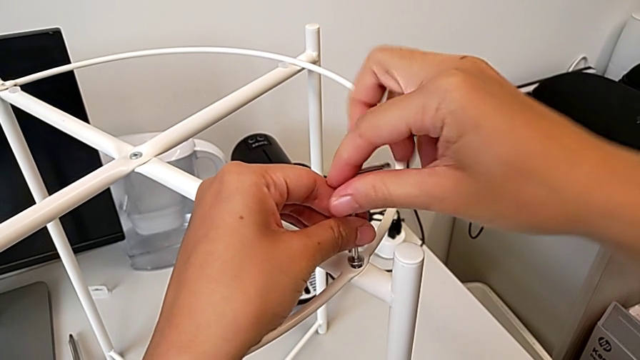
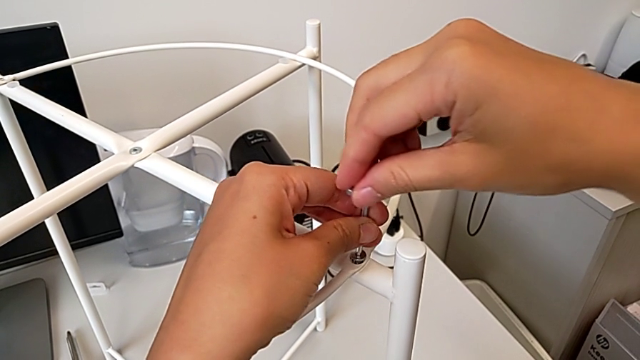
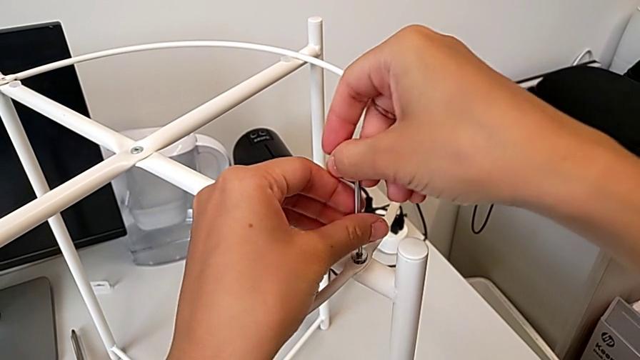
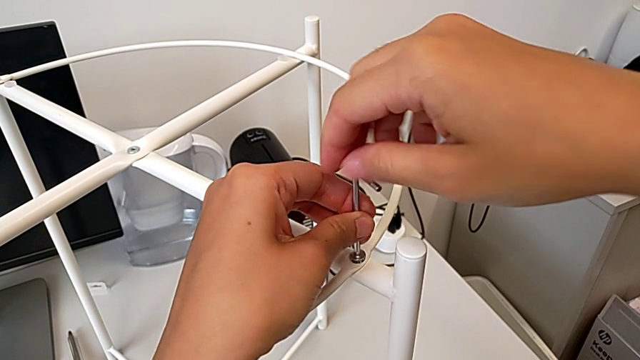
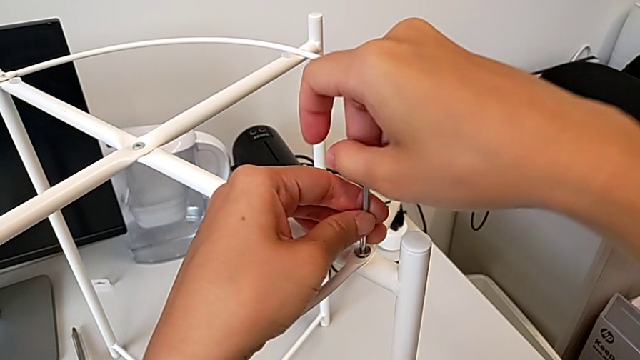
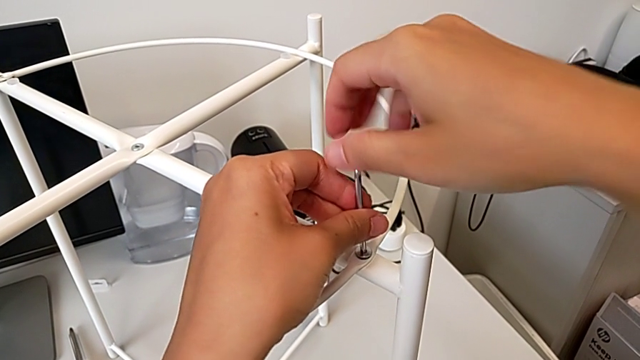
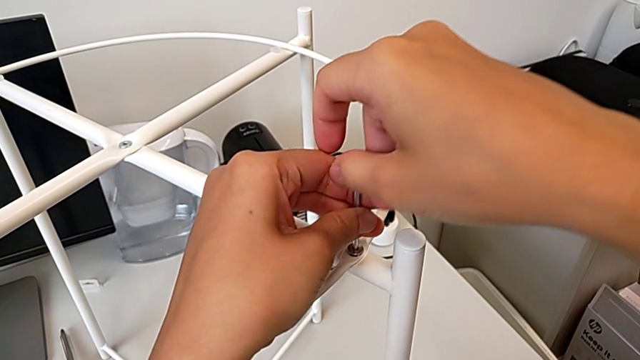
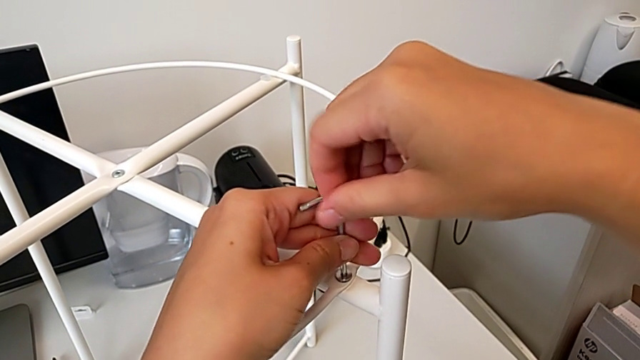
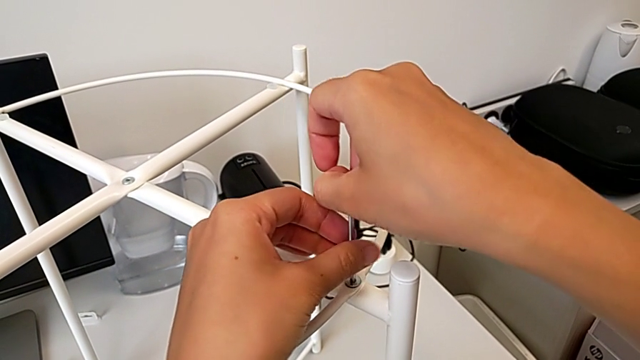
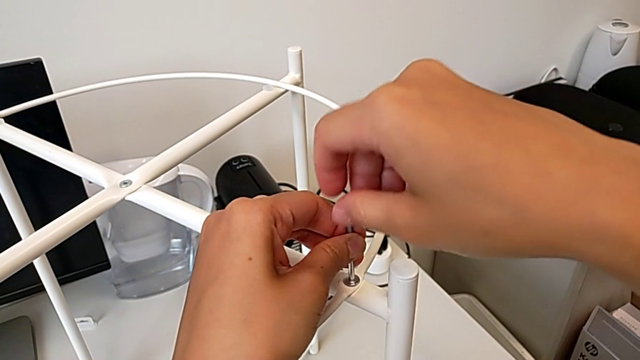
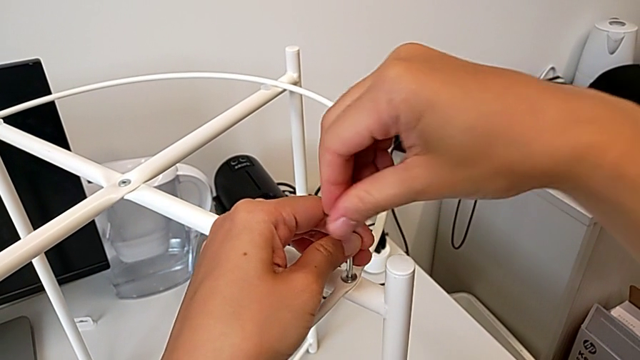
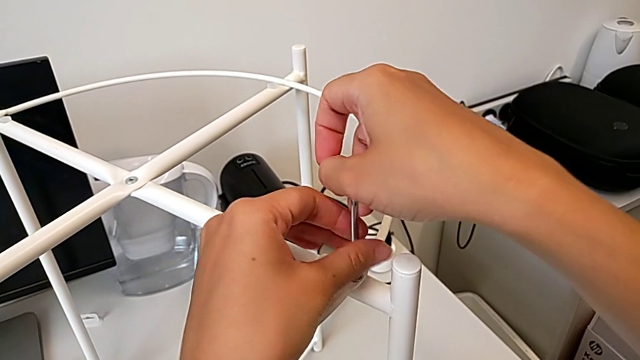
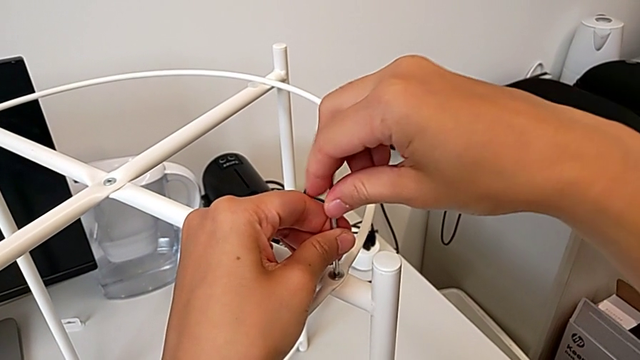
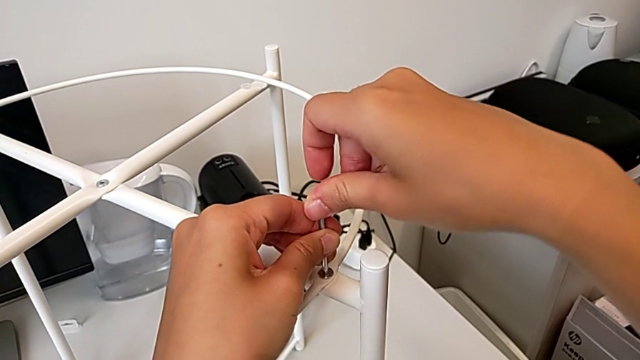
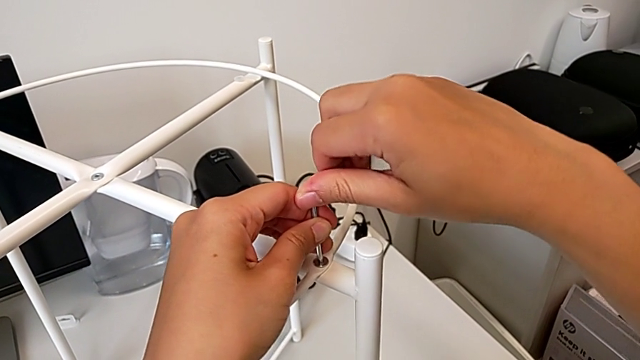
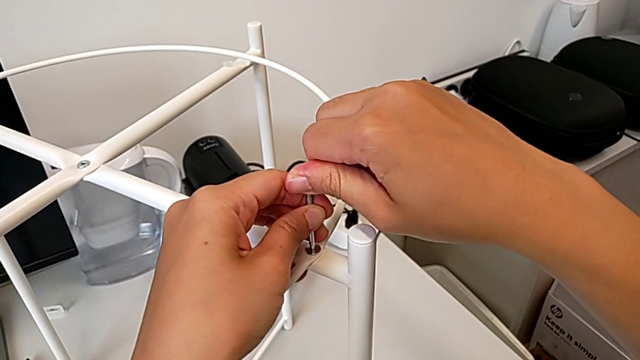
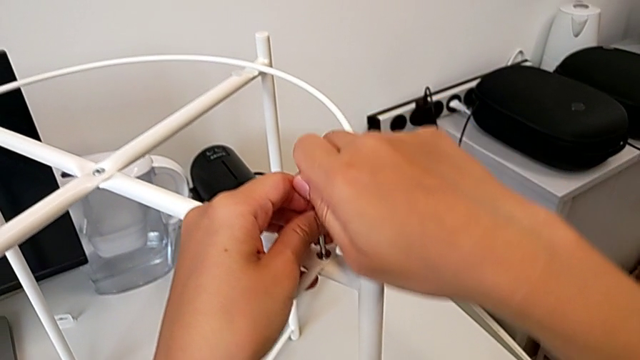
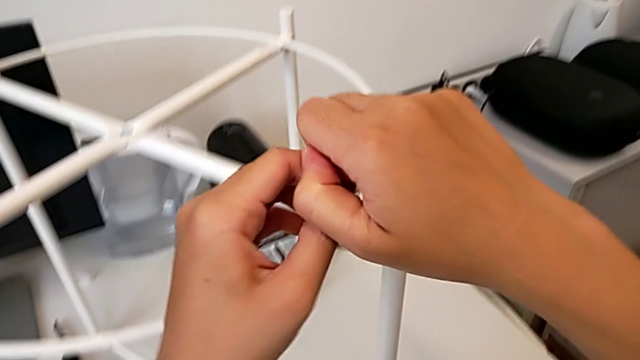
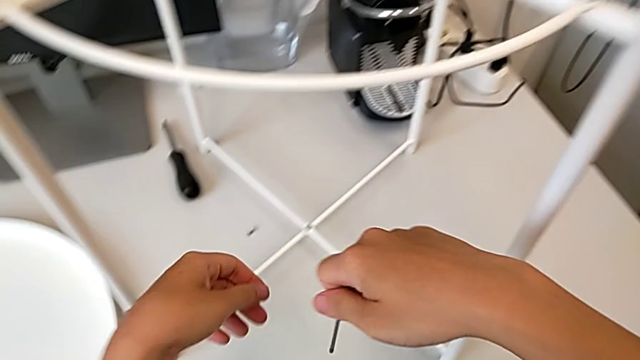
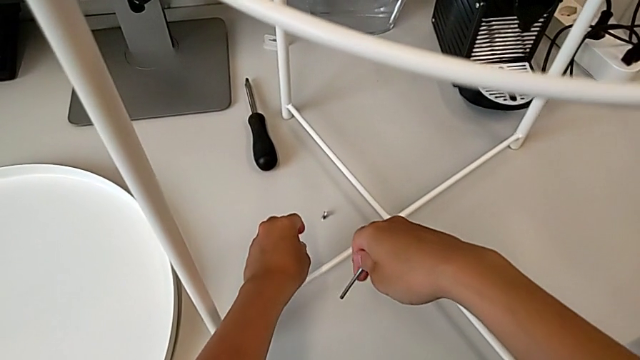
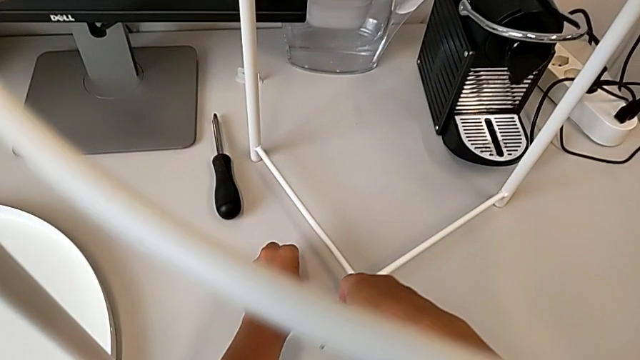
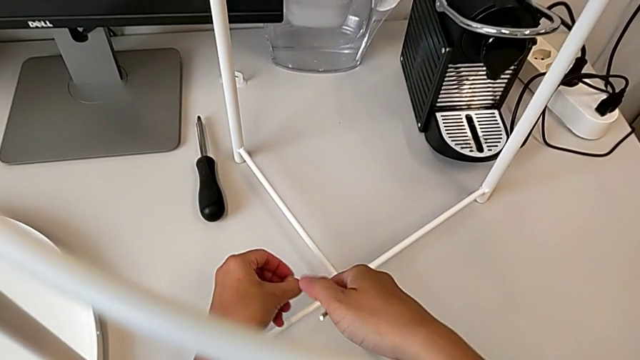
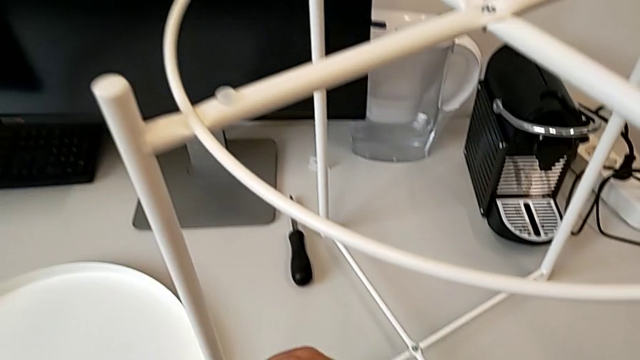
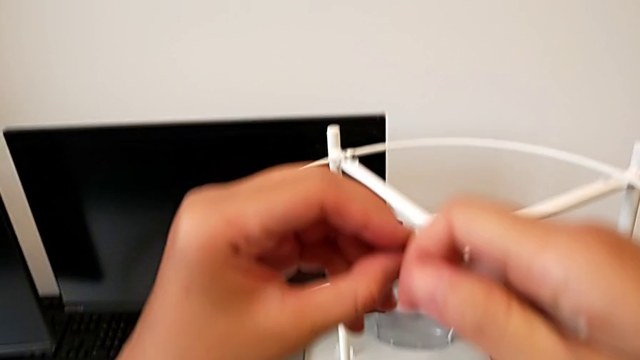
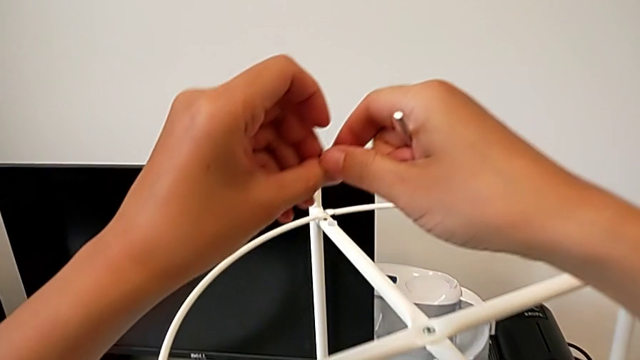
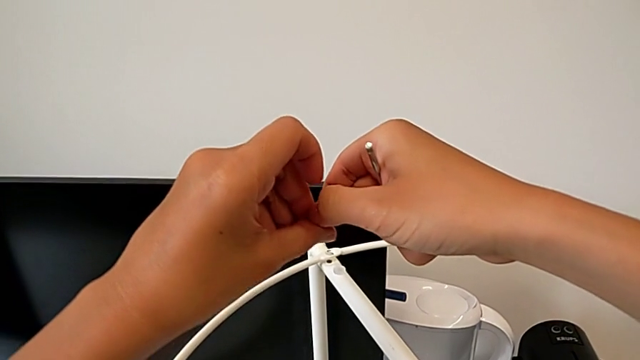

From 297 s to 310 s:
The camera wearer is assembling the circle. They screw the hex socket head, withdraw the Allen wrench, approach the hex socket head, grab the screw and grab the hex socket head.

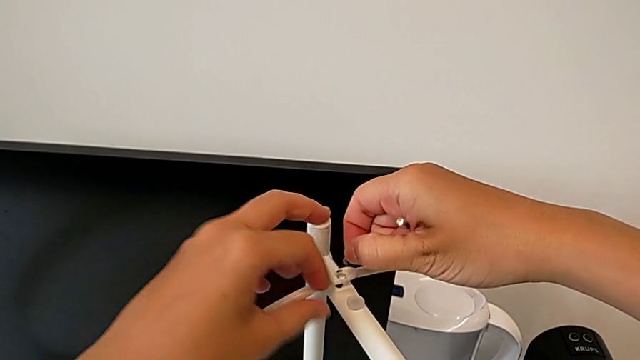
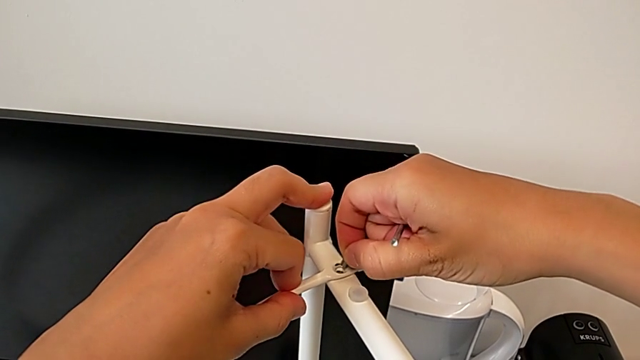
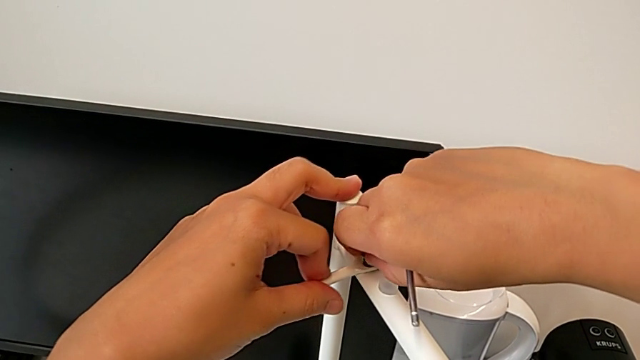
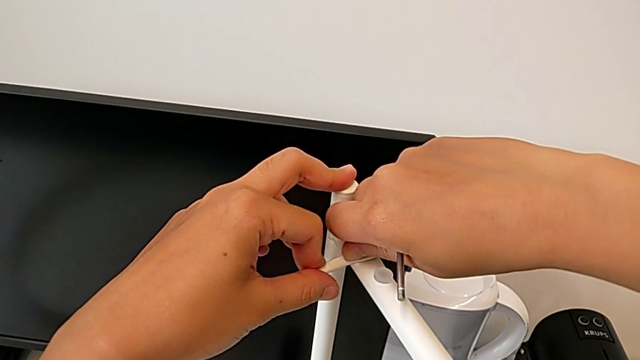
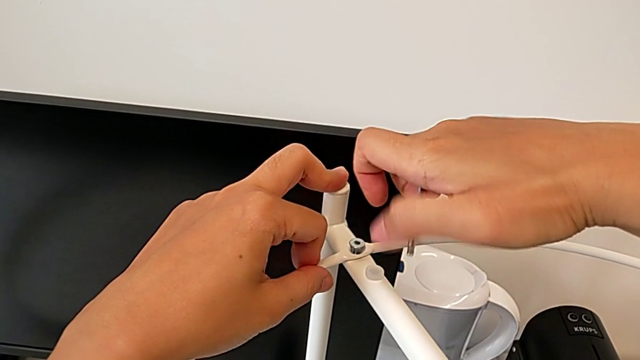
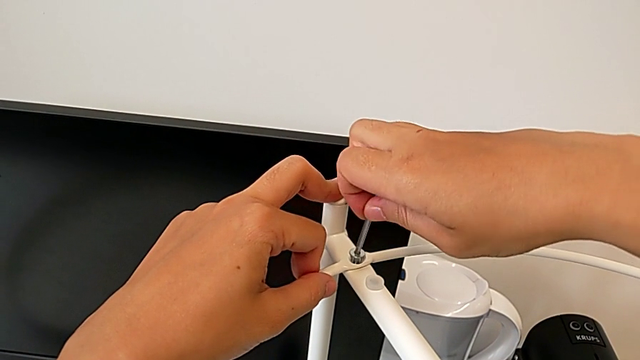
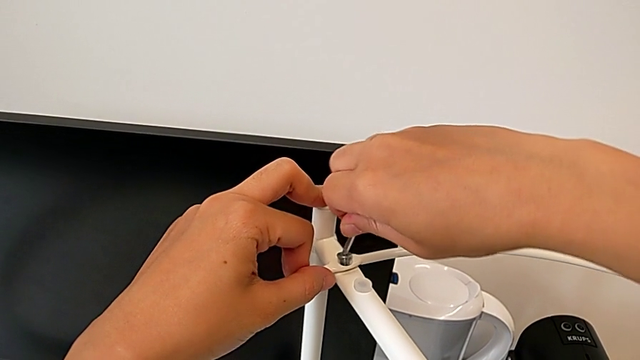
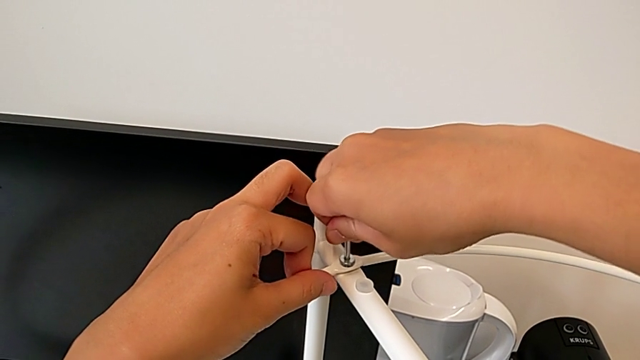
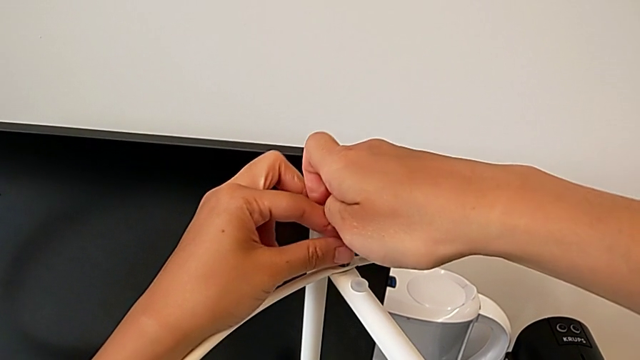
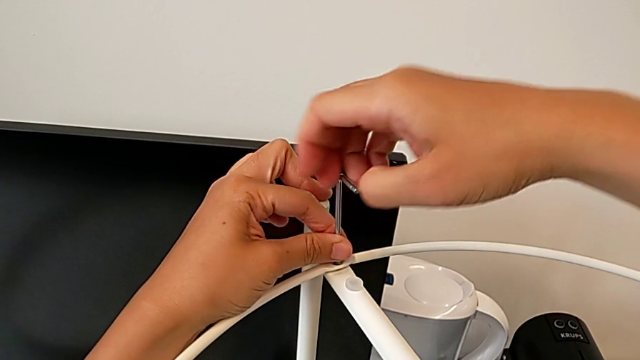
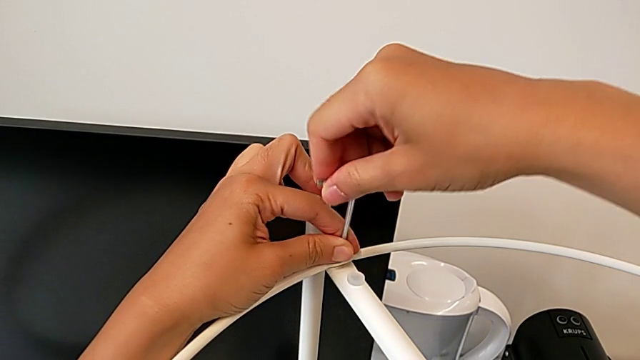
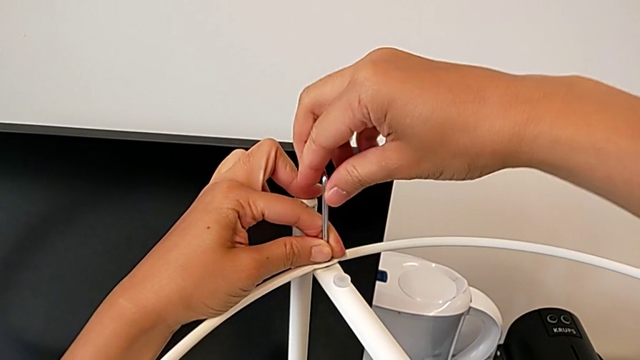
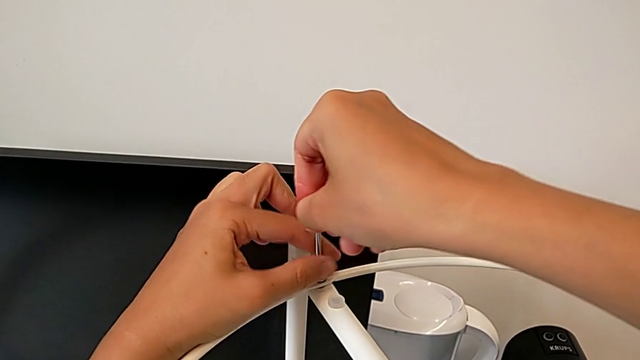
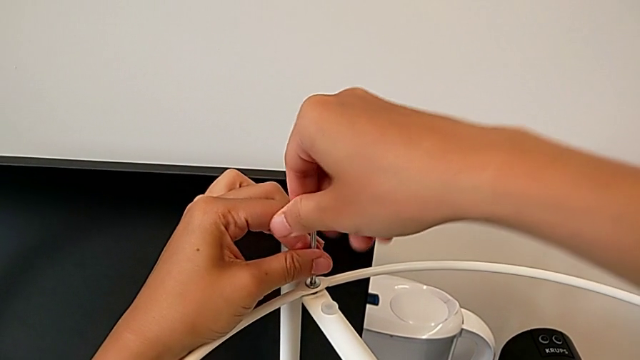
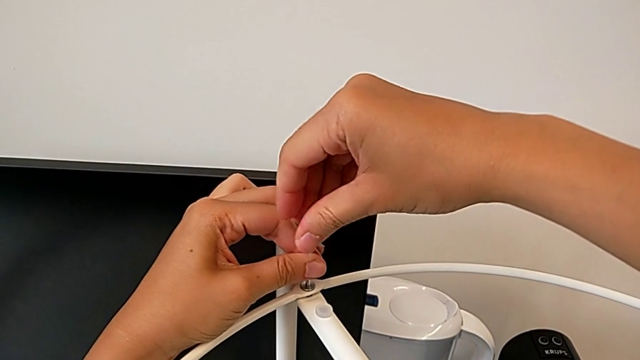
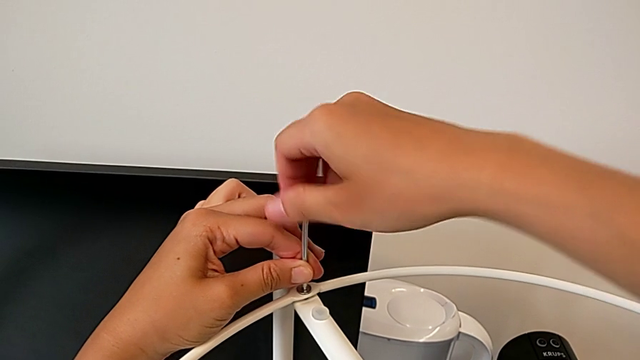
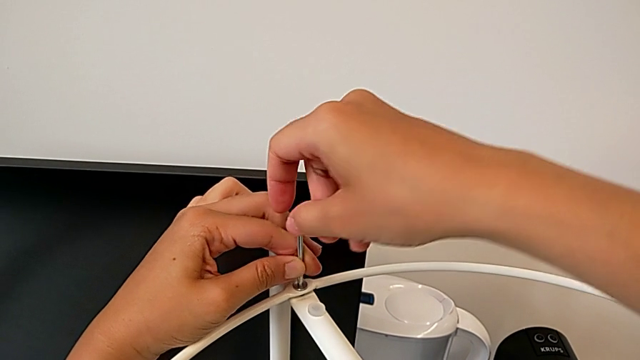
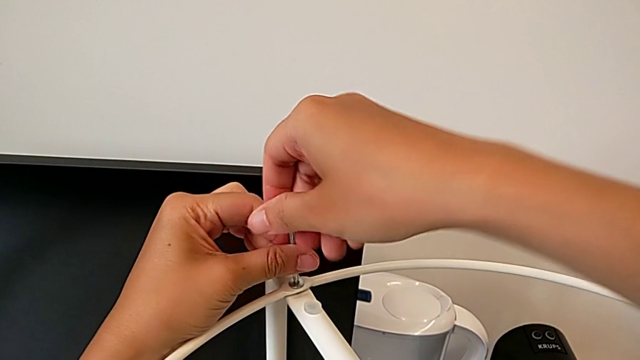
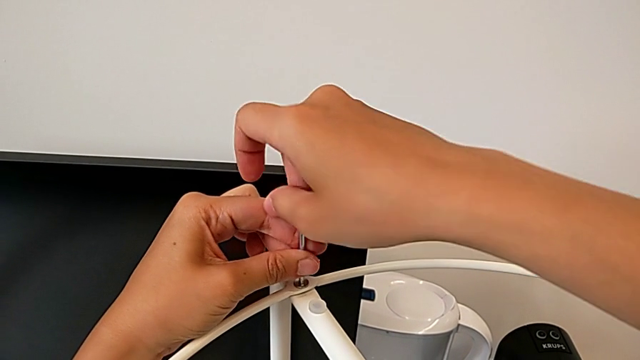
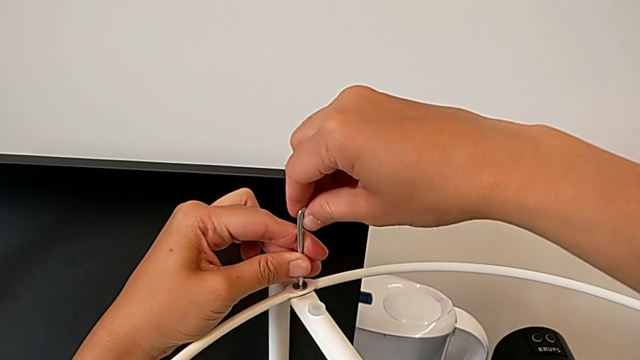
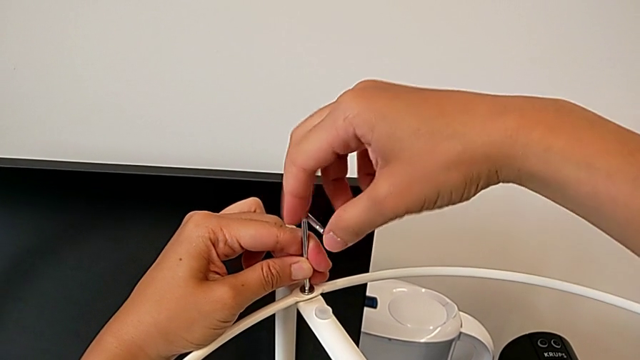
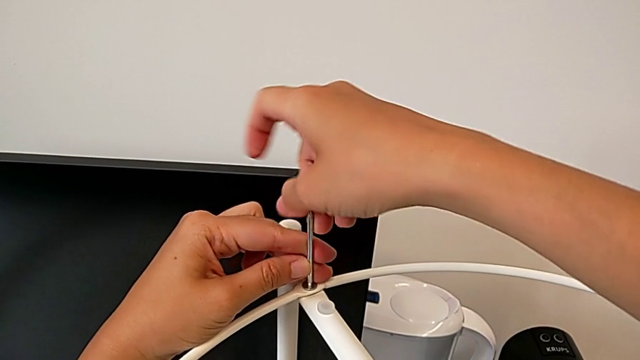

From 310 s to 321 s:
The camera wearer is assembling the circle. They align the circle, insert the hex socket head, insert the Allen wrench and begin to screw the hex socket head.
